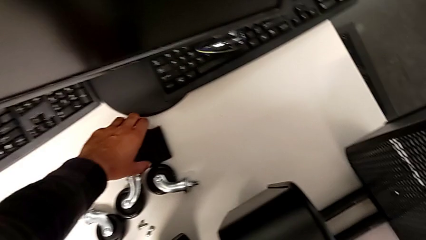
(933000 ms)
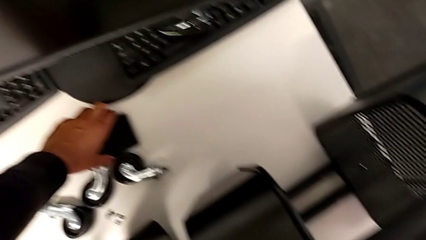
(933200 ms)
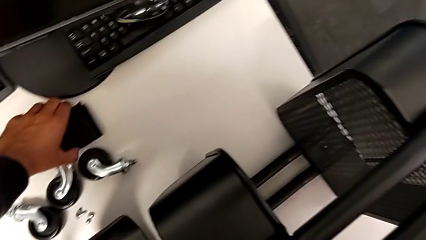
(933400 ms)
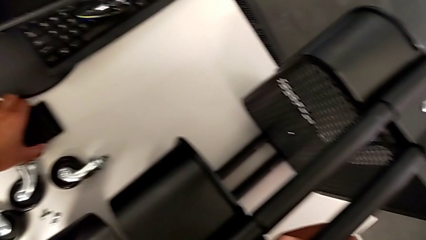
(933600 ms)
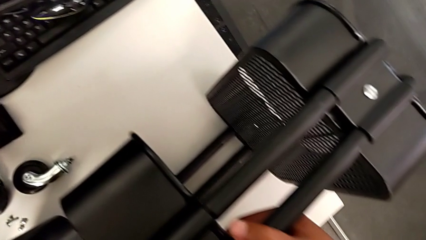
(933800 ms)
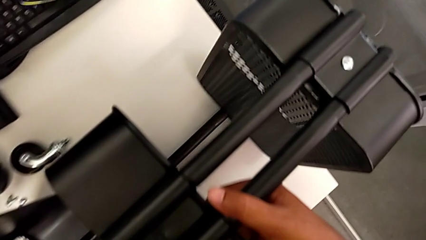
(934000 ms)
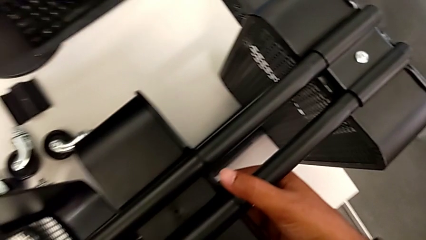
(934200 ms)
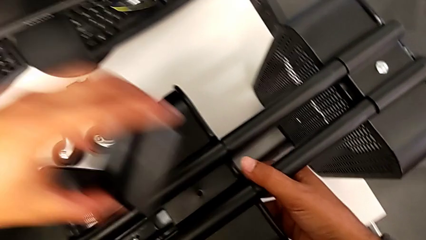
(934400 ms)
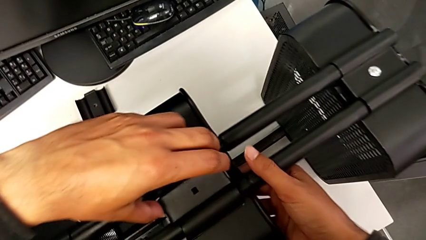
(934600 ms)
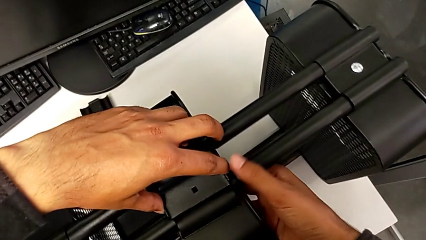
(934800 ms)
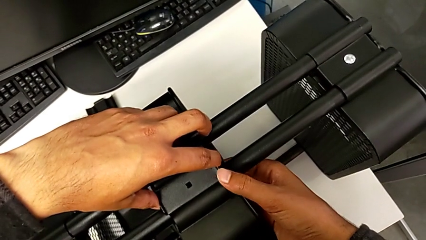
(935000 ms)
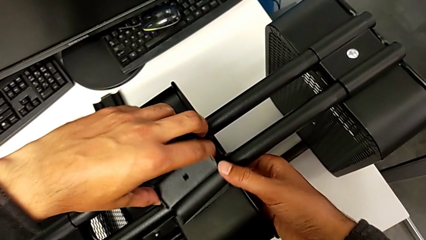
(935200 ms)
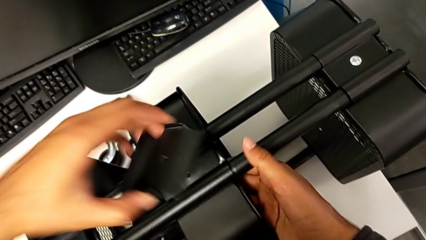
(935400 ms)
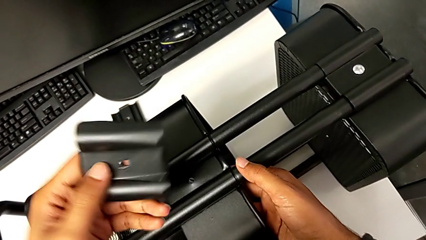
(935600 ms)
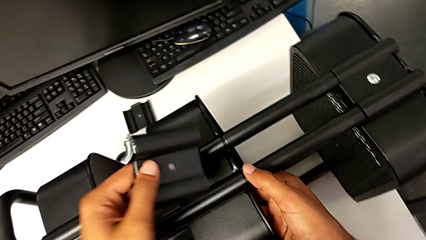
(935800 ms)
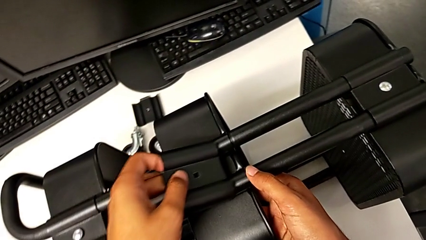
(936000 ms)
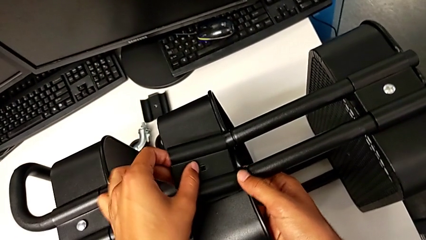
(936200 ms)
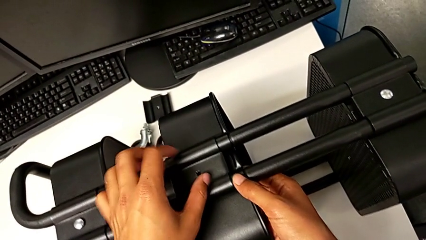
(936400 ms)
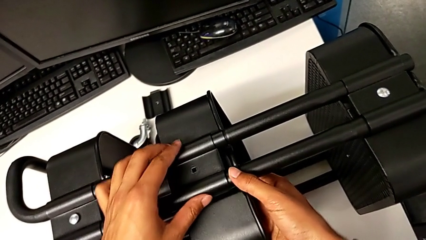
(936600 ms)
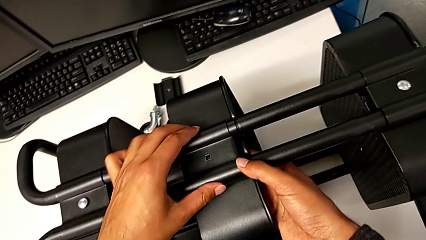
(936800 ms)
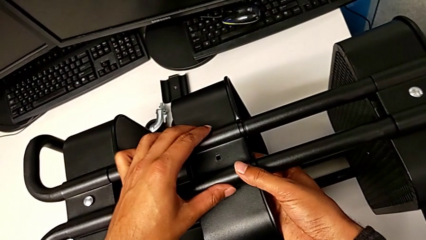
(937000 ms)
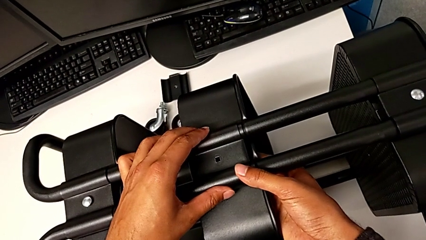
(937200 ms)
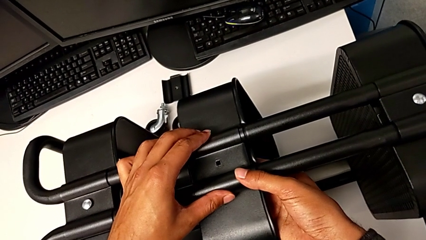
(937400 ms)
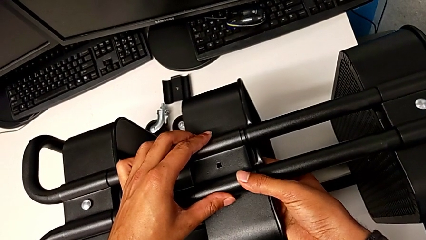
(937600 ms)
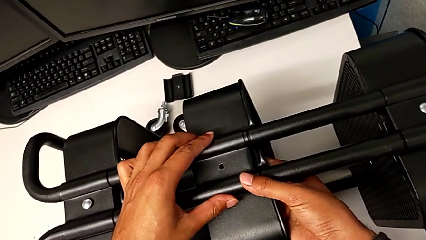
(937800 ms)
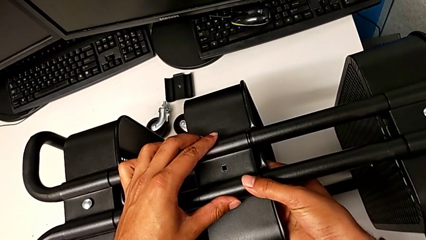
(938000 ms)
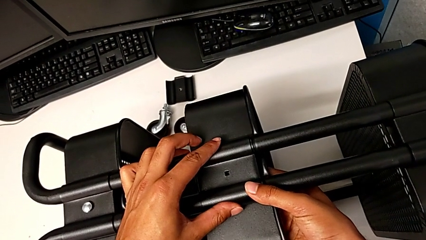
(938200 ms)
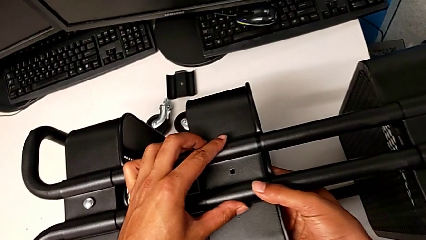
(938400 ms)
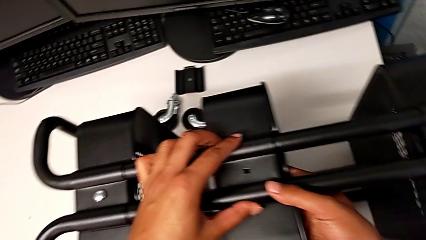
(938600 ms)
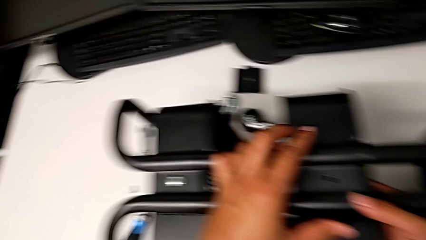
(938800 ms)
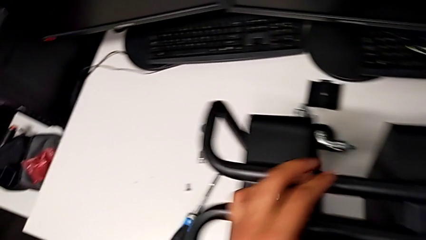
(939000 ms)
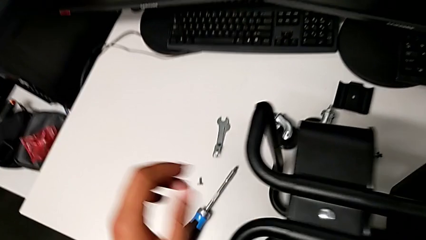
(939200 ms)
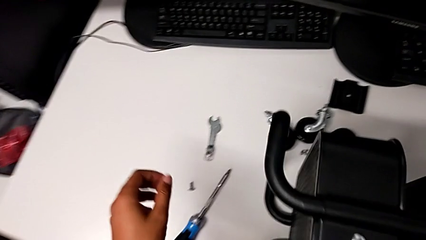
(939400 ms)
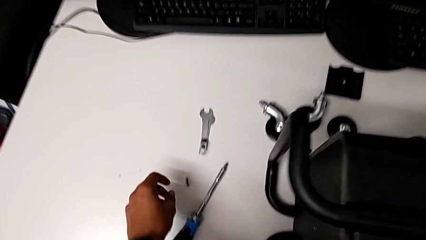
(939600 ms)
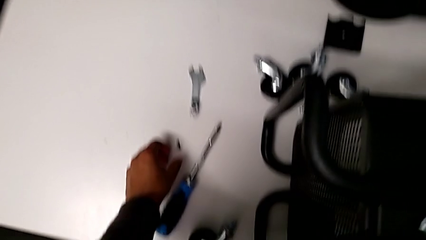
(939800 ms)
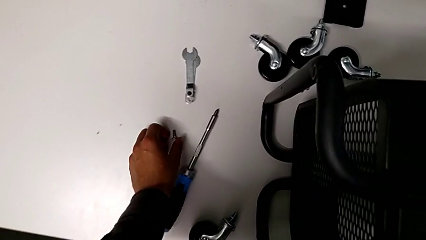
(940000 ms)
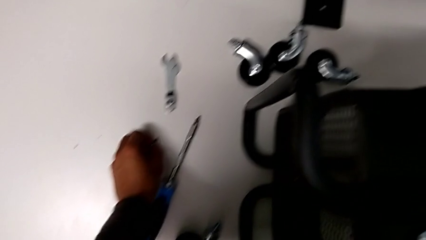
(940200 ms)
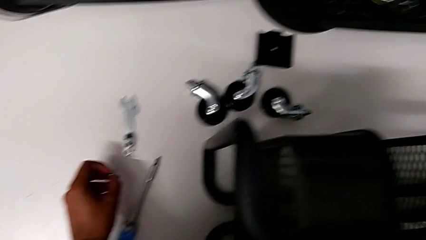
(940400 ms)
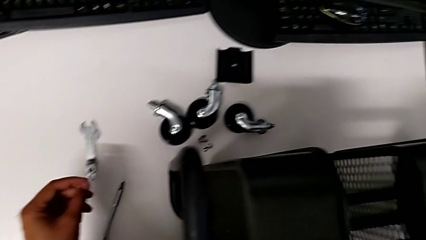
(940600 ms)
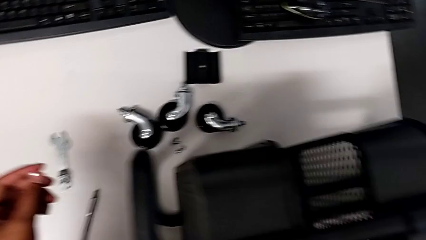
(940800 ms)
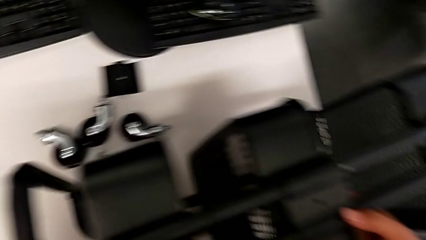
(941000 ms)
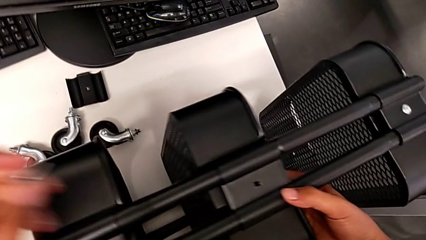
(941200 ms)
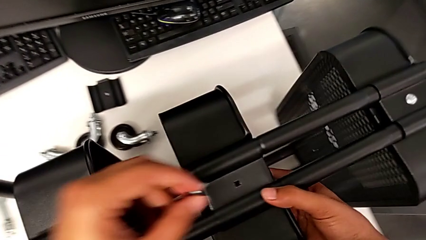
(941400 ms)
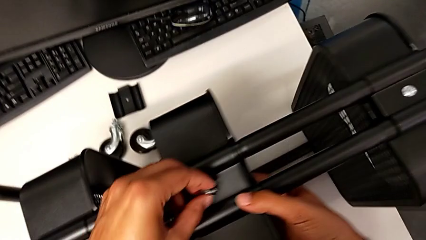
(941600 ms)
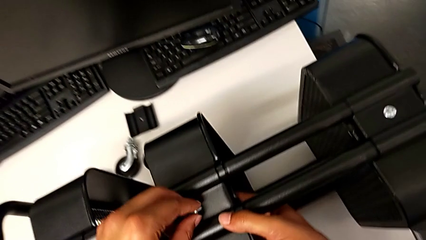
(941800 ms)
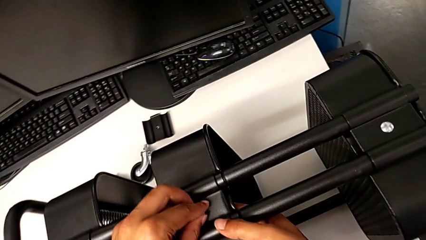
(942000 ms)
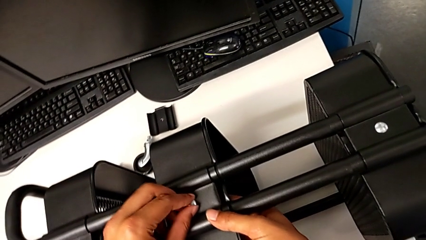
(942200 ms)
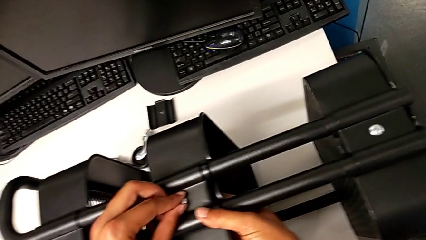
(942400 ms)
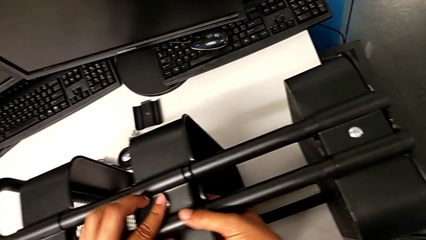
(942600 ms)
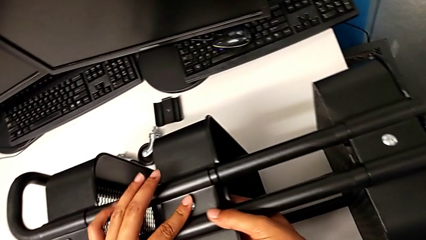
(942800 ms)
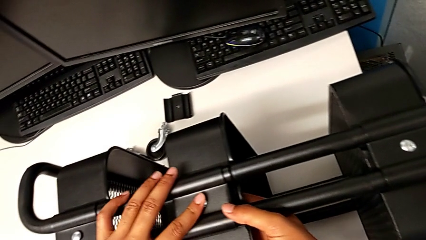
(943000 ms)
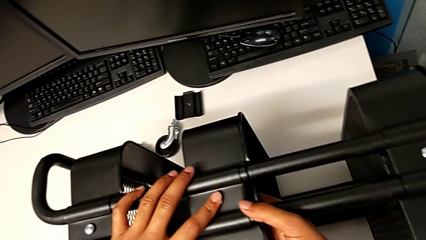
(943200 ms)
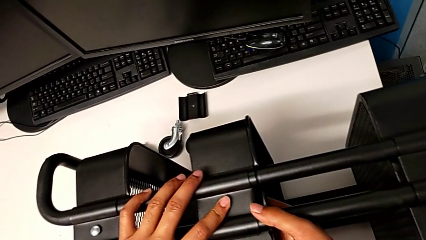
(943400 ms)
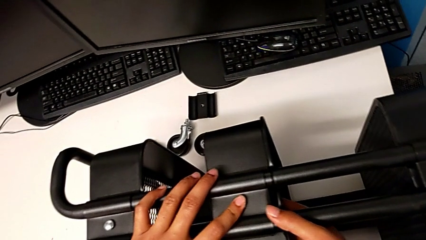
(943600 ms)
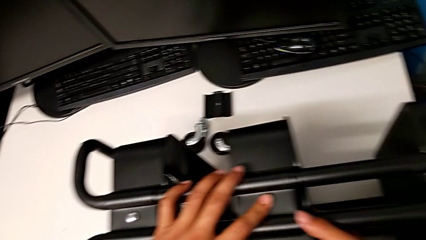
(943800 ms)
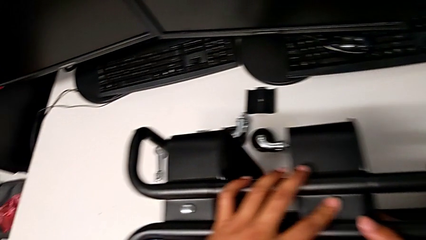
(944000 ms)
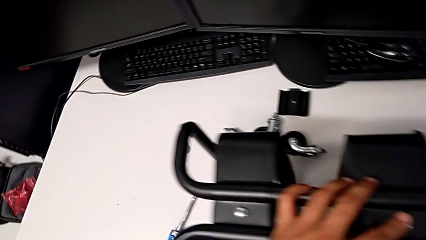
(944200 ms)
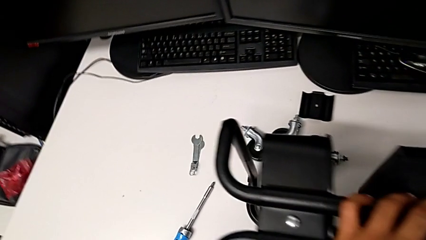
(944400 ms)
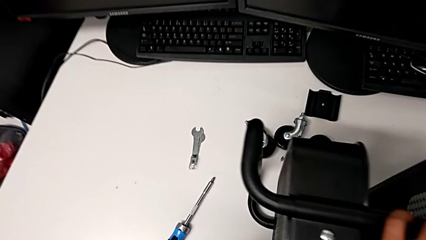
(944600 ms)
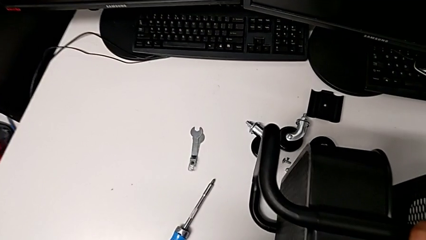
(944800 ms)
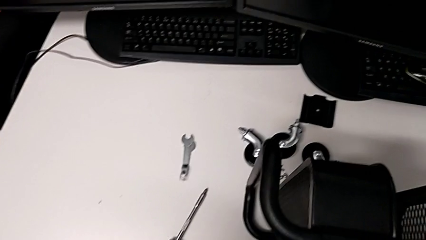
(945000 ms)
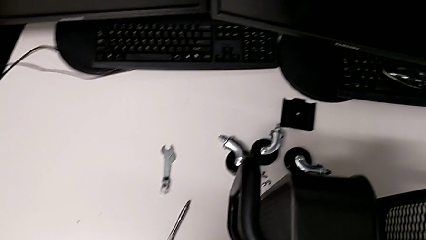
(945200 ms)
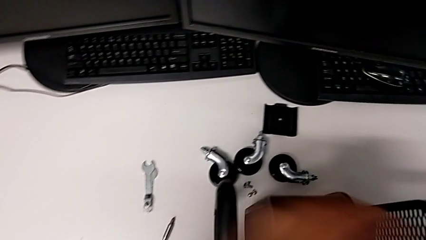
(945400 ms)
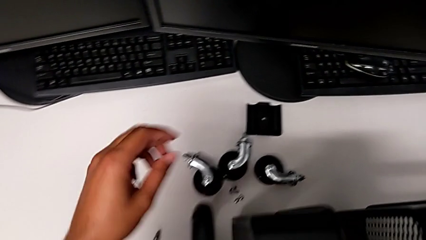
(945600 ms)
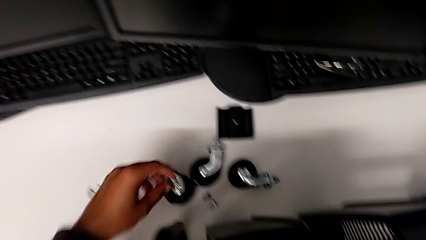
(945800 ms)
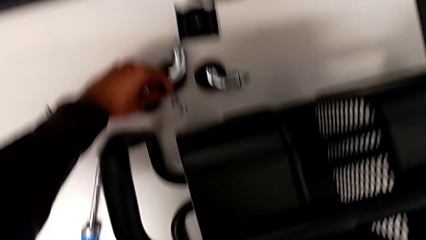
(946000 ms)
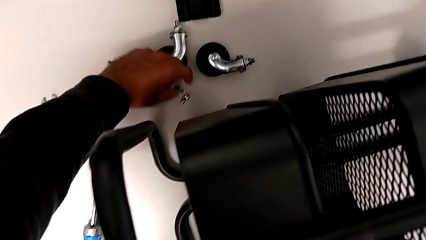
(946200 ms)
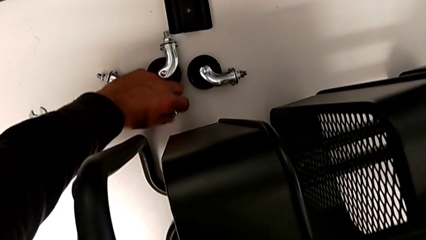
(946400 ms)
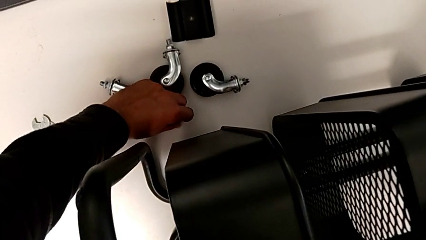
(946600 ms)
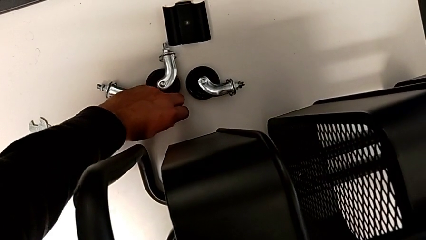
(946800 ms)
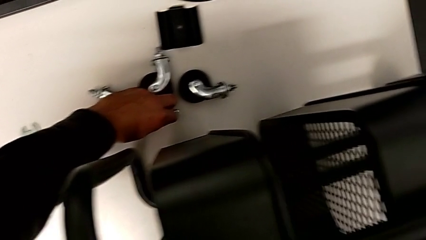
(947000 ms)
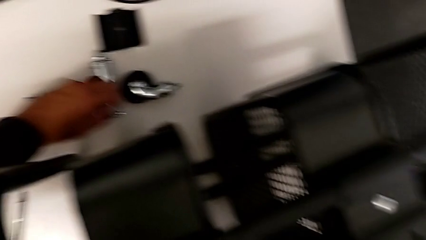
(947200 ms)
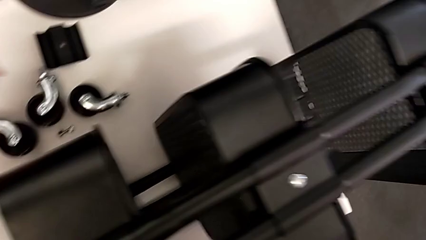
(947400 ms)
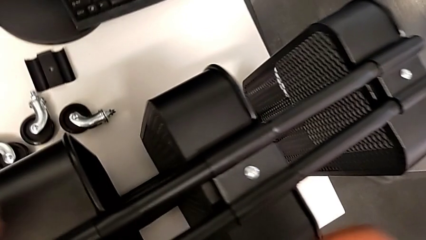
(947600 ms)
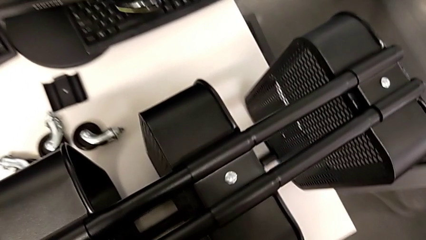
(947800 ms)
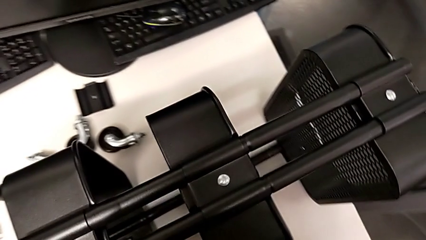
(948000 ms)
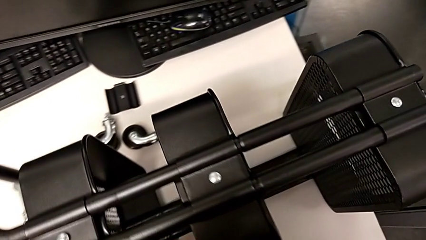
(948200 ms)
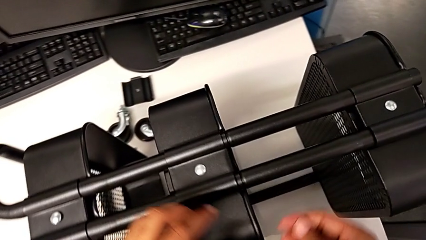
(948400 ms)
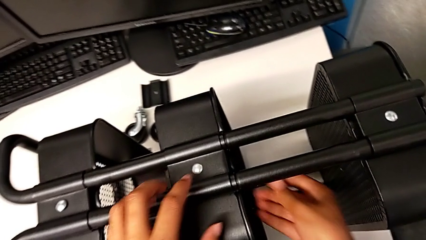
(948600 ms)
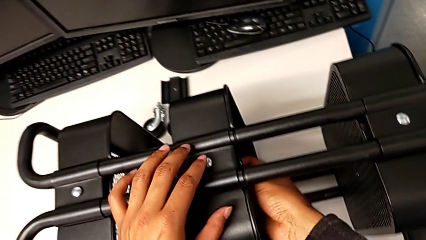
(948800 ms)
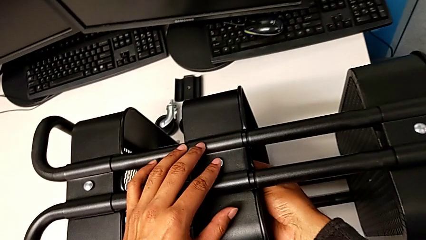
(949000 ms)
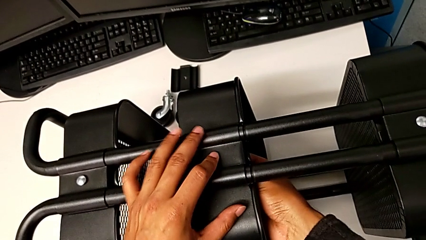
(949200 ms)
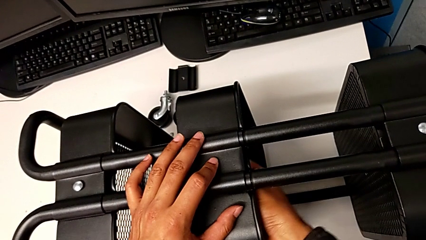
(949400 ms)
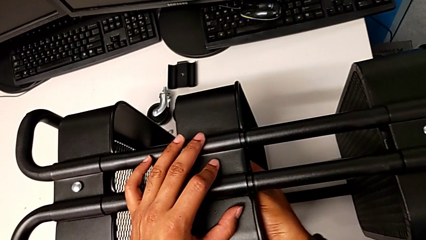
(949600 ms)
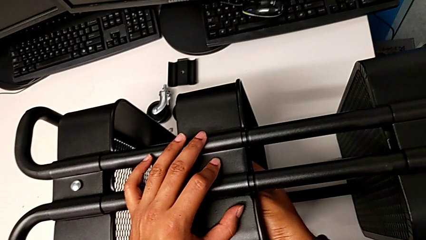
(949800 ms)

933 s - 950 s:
The camera wearer is assembling the second tray. They grab the fifth bracket, align it, grab the screw, insert it and grab the hexagon cap nut.
